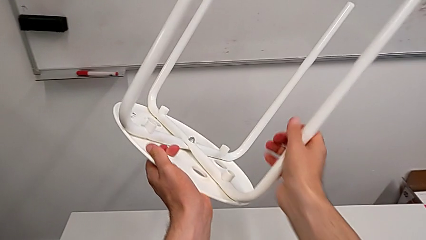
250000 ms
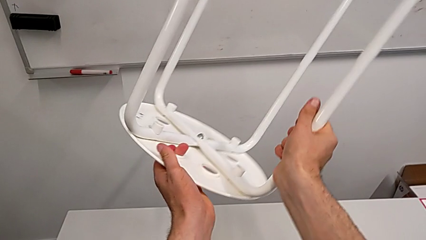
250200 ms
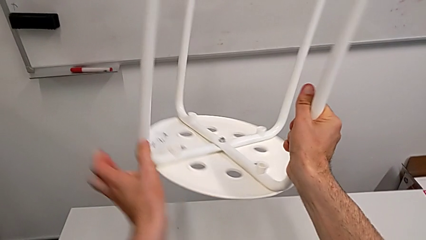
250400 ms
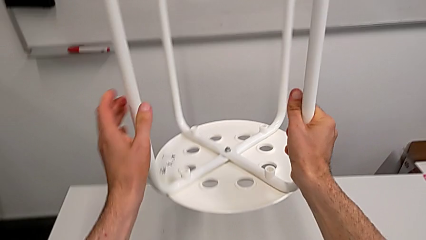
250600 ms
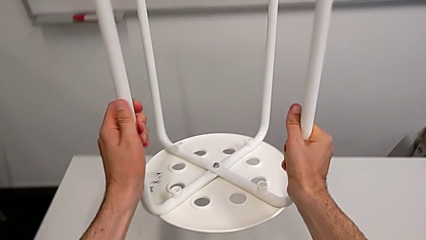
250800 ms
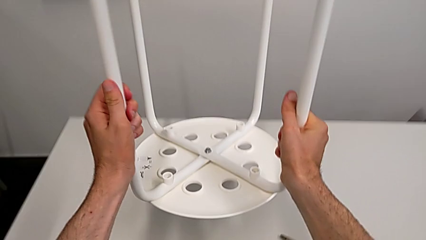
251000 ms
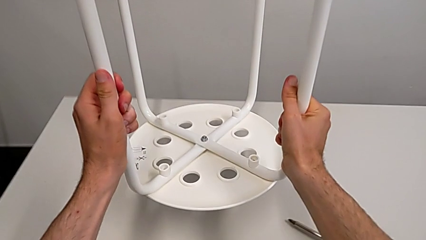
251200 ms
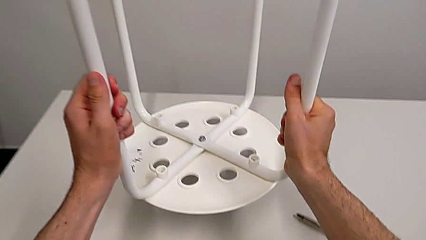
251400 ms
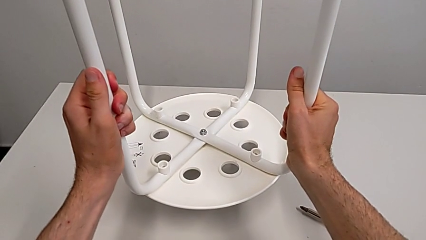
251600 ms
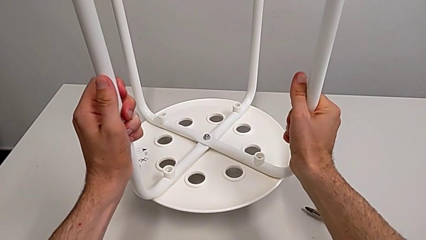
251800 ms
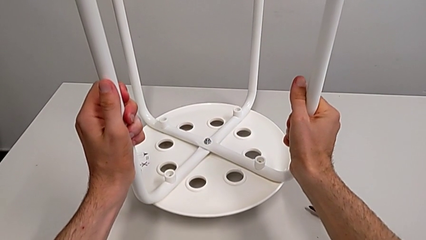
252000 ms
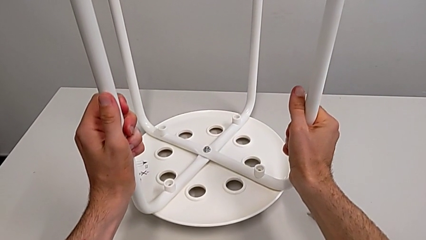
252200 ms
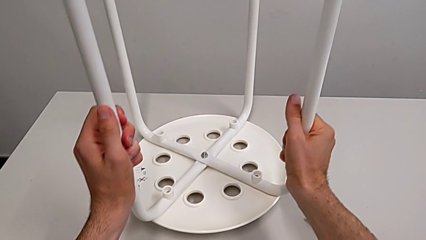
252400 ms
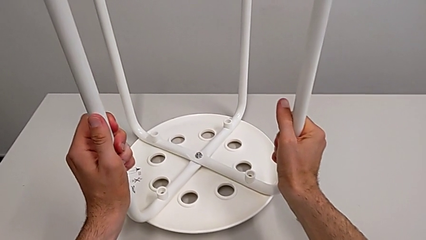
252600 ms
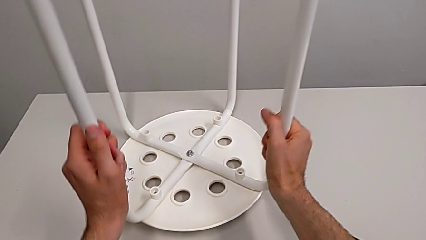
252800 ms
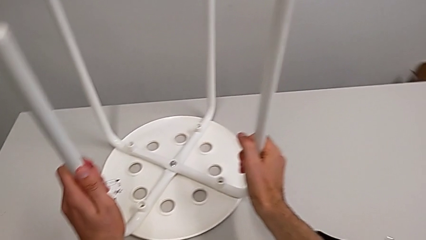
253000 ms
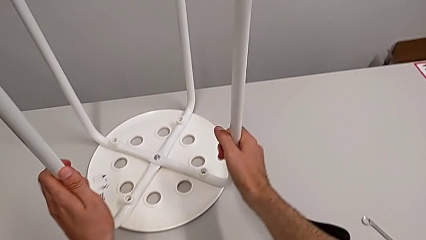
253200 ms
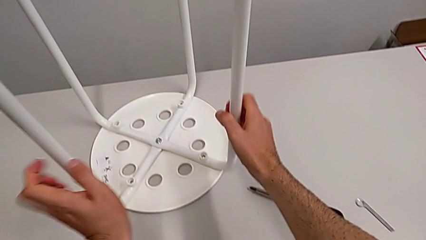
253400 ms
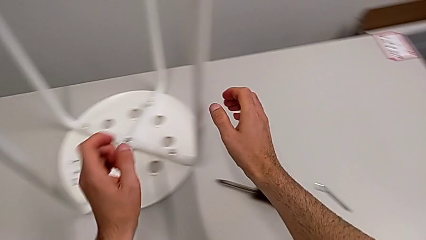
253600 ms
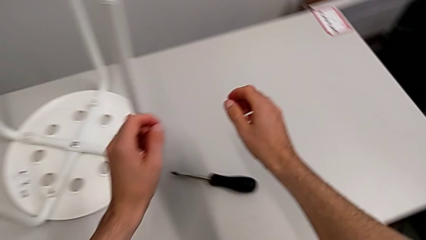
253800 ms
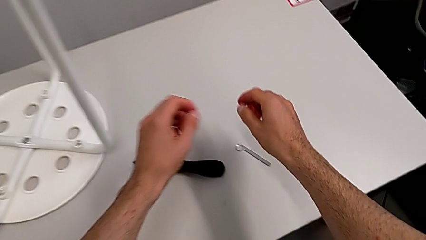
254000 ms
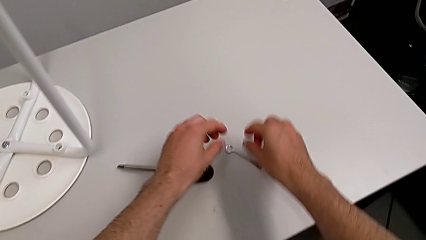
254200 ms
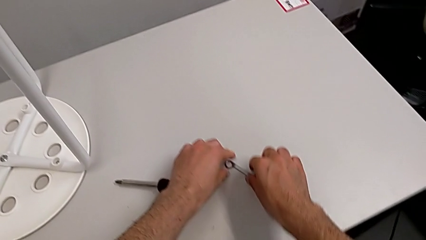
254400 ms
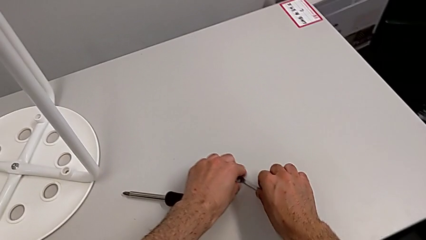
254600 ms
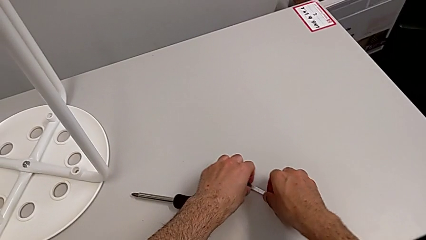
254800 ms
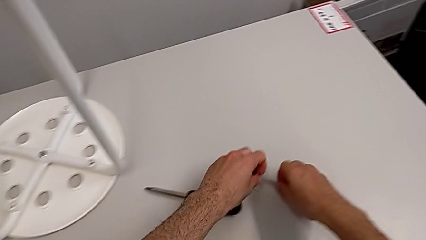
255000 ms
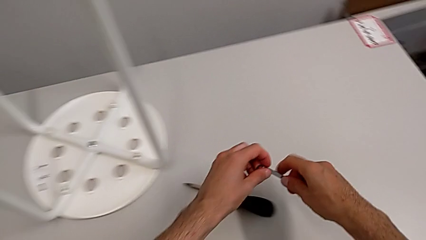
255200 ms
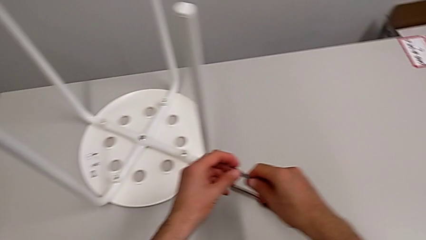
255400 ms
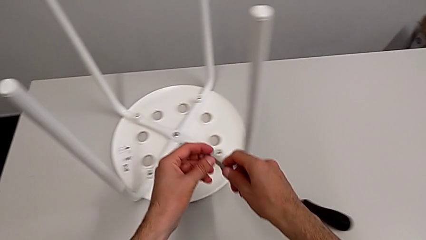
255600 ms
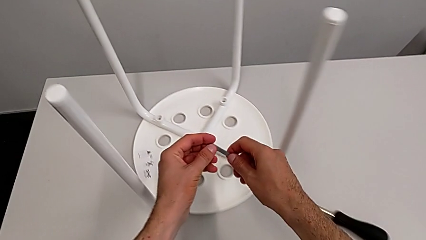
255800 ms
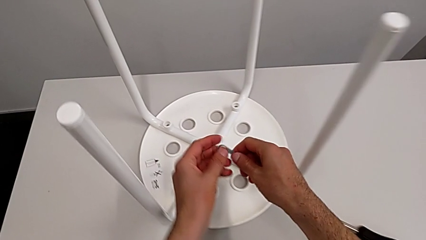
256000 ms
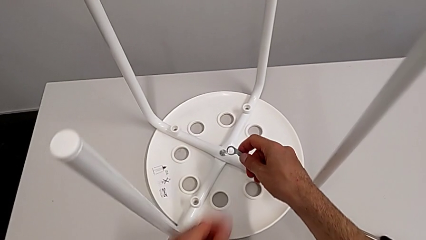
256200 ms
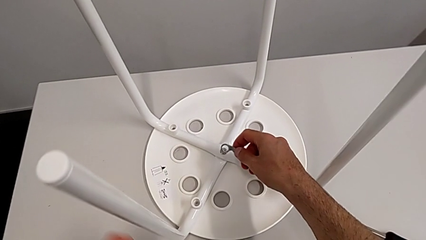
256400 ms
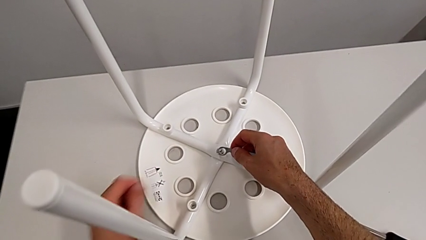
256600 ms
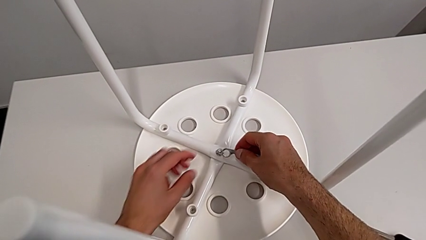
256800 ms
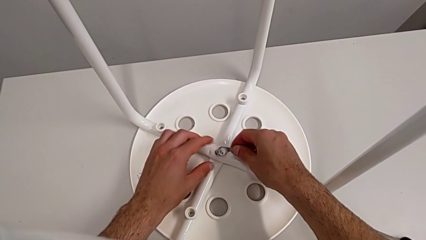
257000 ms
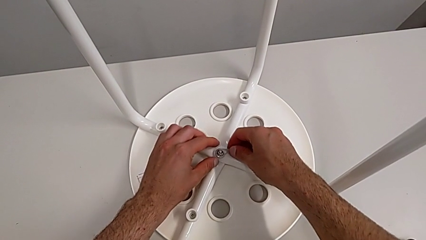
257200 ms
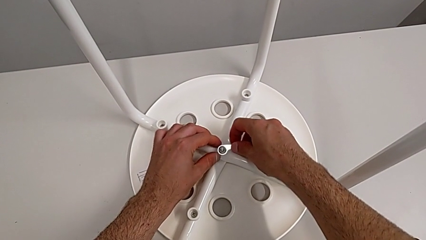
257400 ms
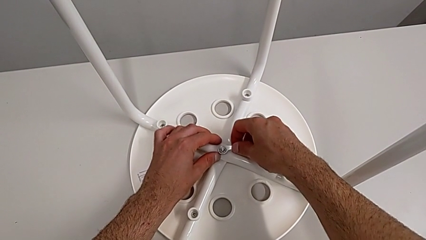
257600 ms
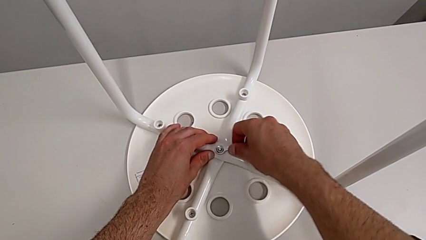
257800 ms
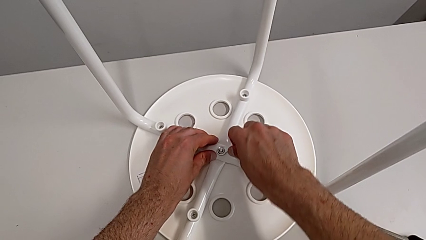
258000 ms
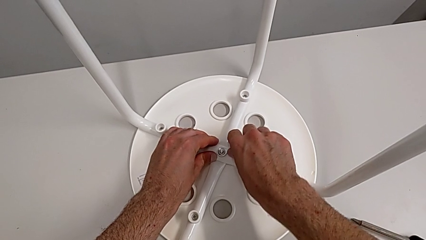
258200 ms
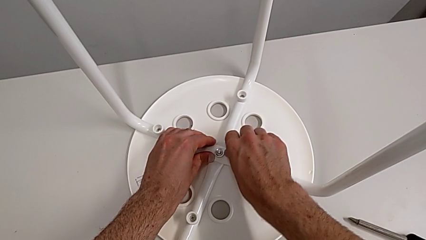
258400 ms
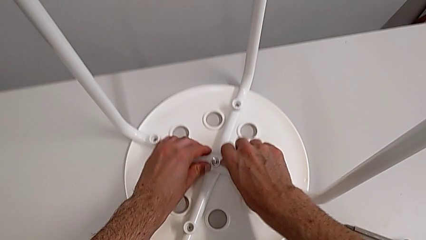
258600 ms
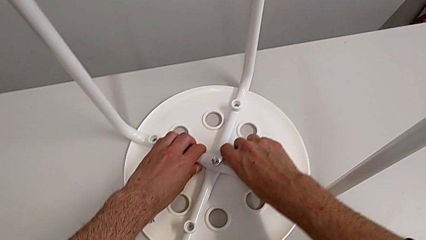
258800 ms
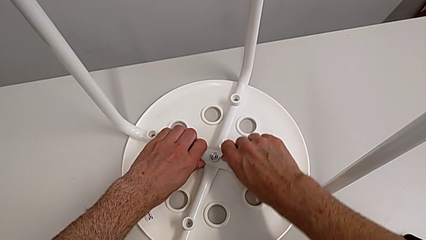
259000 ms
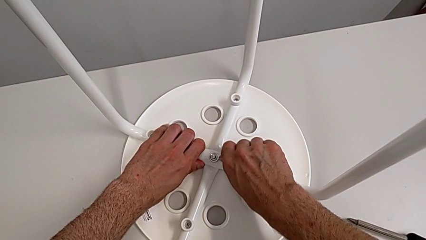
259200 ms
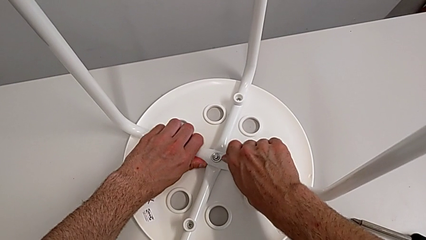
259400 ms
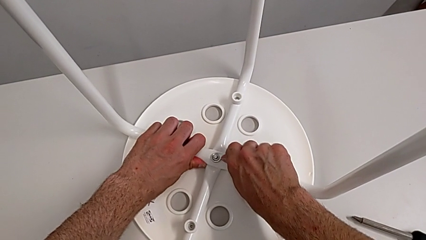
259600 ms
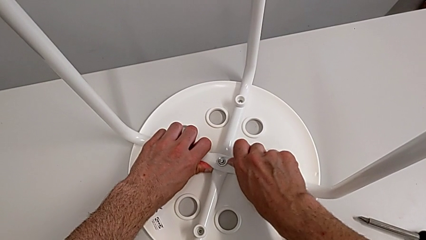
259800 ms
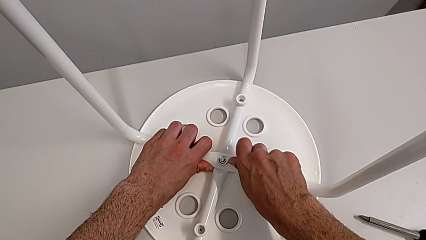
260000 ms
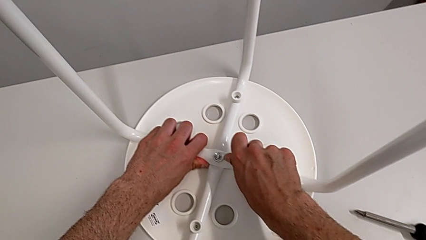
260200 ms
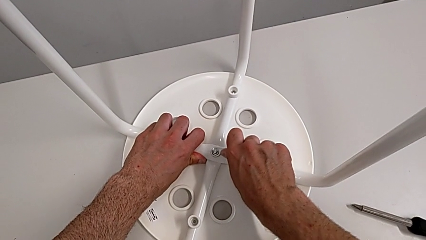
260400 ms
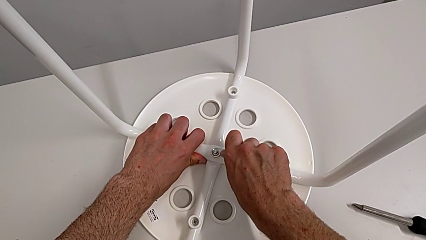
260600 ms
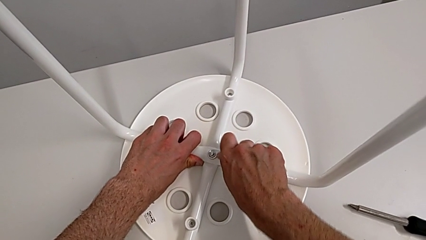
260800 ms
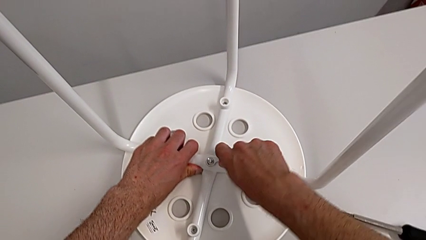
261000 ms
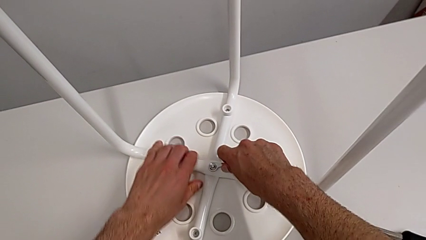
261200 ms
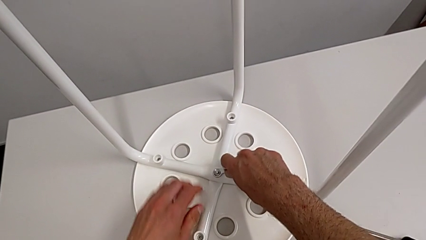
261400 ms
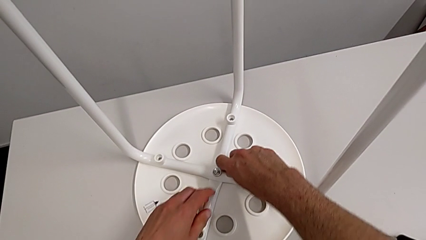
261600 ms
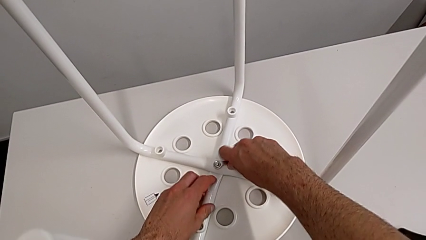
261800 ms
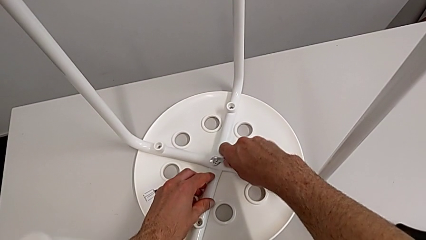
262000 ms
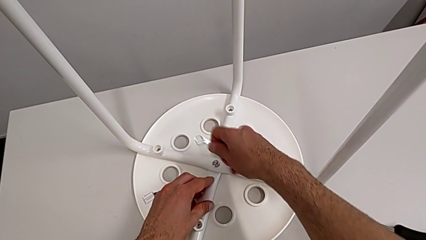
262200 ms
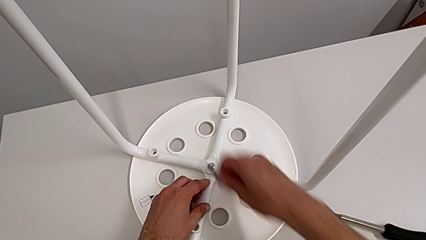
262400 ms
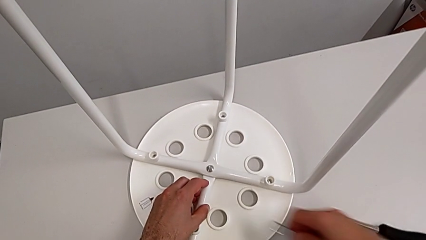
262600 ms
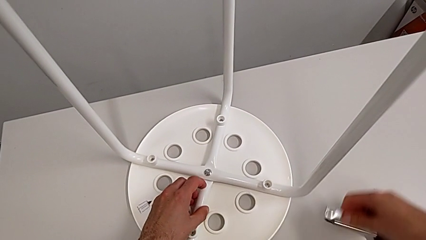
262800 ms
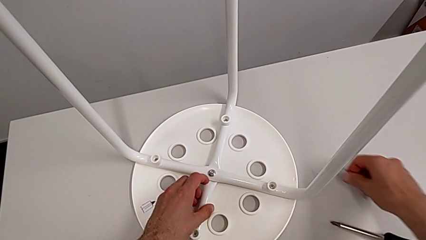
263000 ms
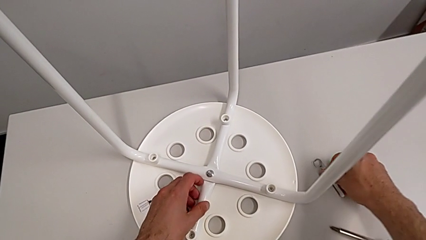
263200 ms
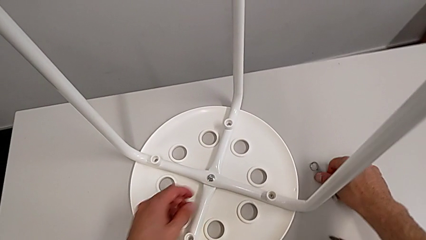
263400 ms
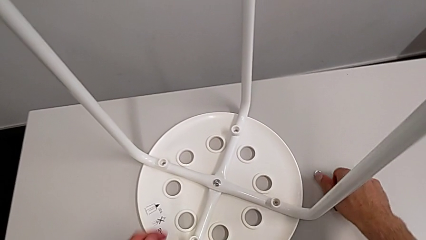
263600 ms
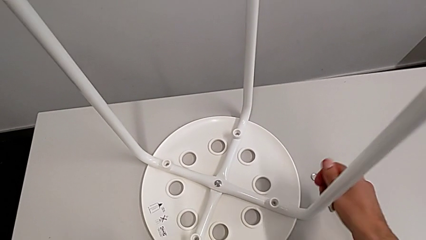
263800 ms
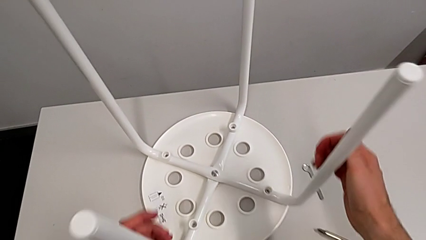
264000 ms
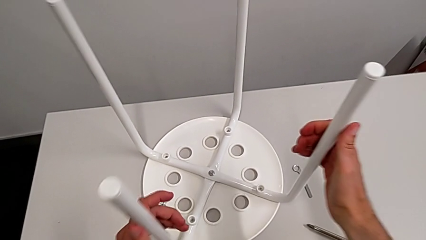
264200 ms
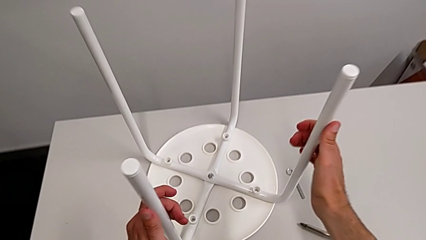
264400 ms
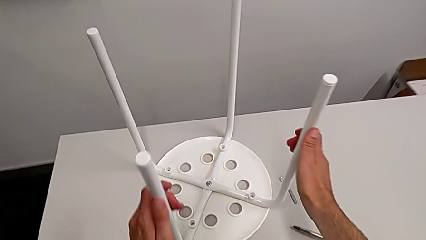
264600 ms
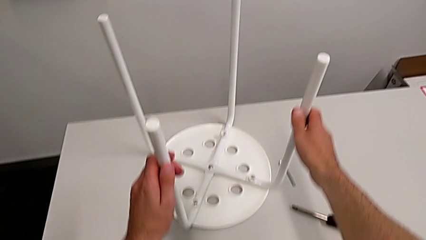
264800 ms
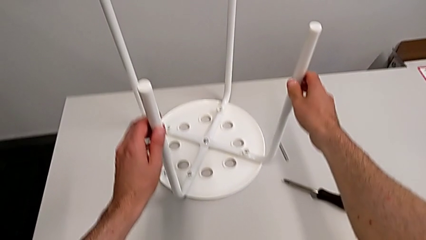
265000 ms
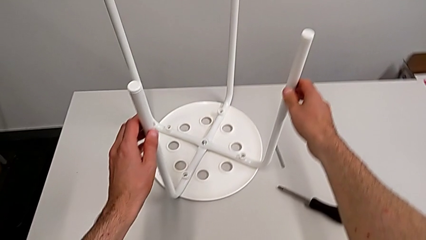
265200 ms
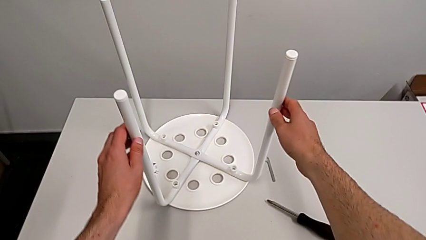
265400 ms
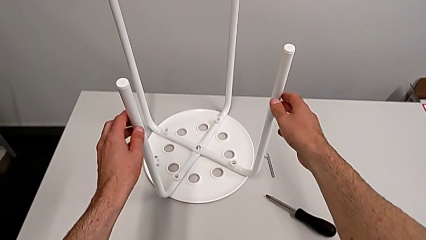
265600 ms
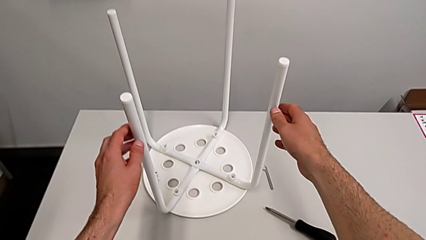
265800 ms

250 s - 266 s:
The camera wearer is tightening the hex nut. They rotate the stool, place it, grab the hexagonal wrench, lift it, insert it, screw the hex nut, withdraw the hexagonal wrench, place it, grab the stool and begin to lift it.
